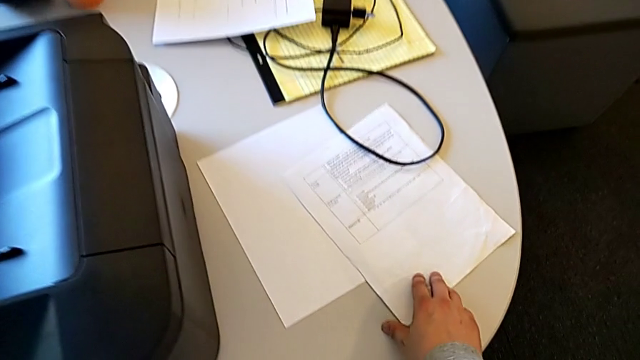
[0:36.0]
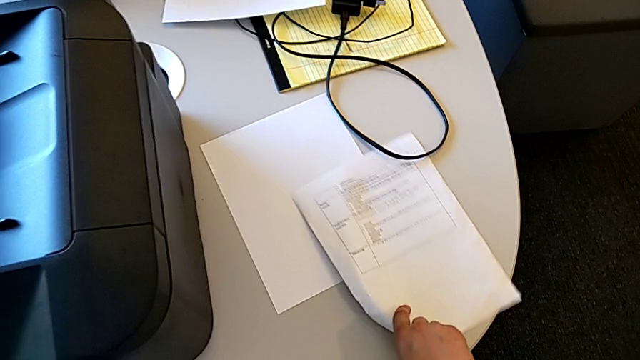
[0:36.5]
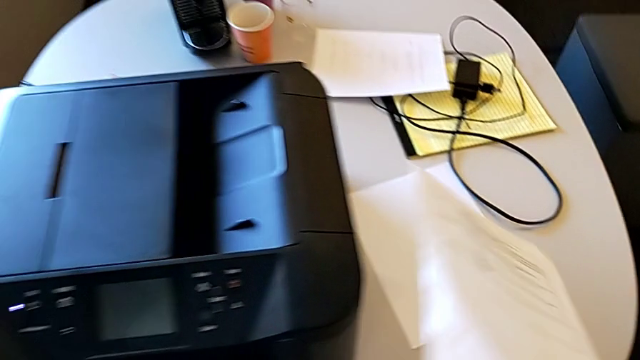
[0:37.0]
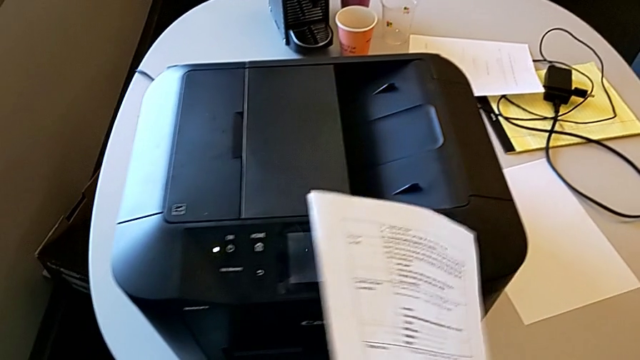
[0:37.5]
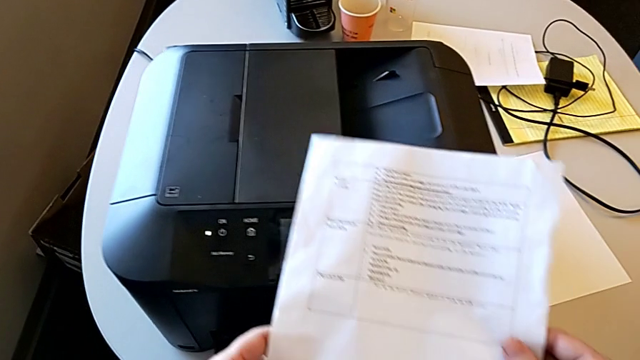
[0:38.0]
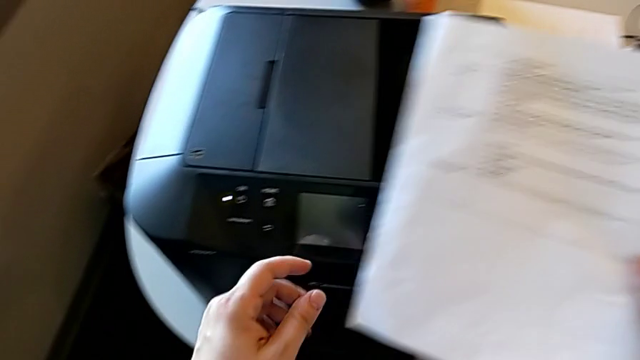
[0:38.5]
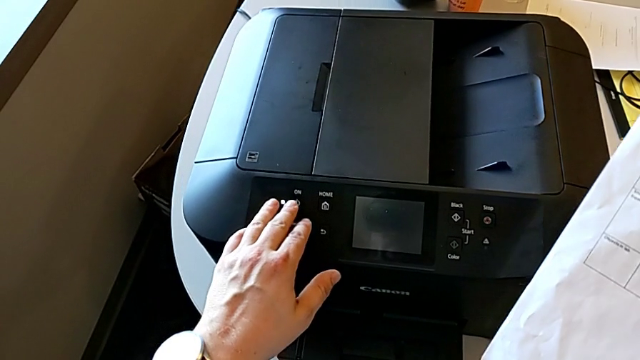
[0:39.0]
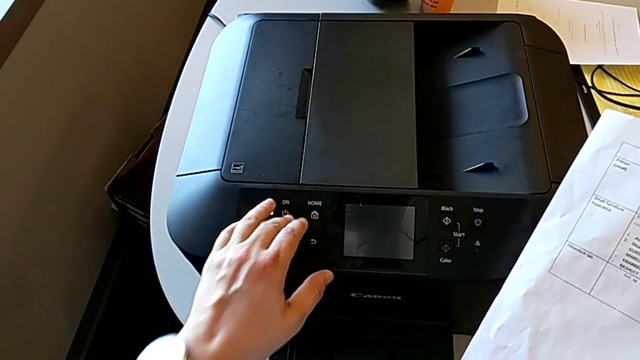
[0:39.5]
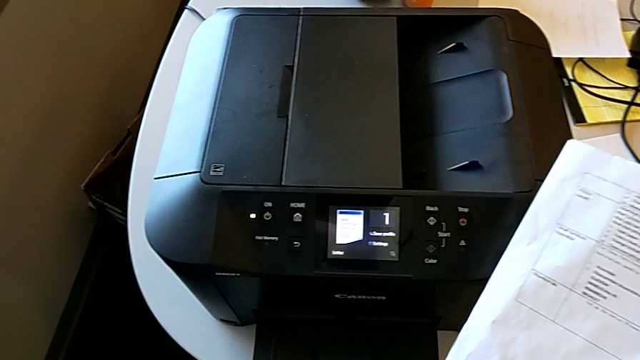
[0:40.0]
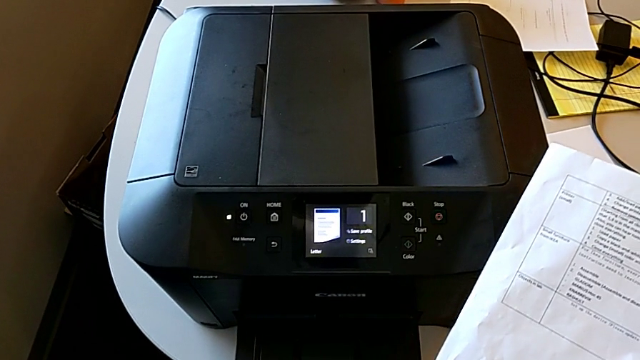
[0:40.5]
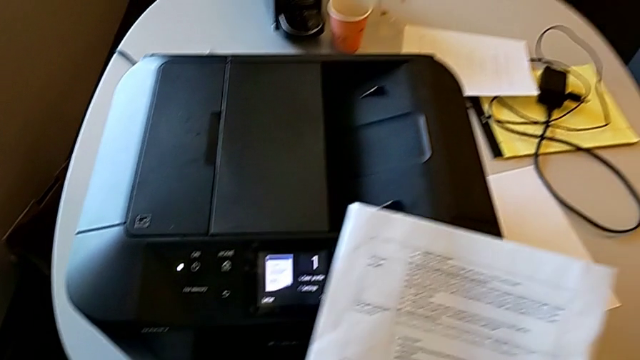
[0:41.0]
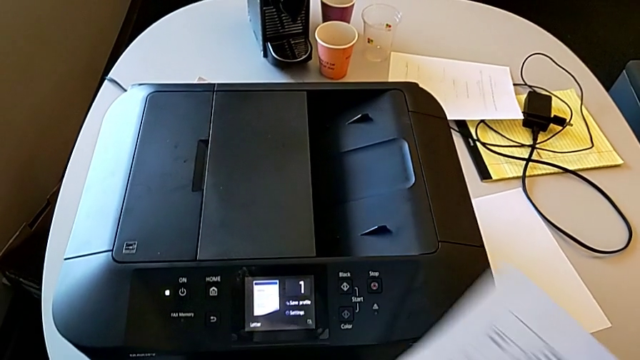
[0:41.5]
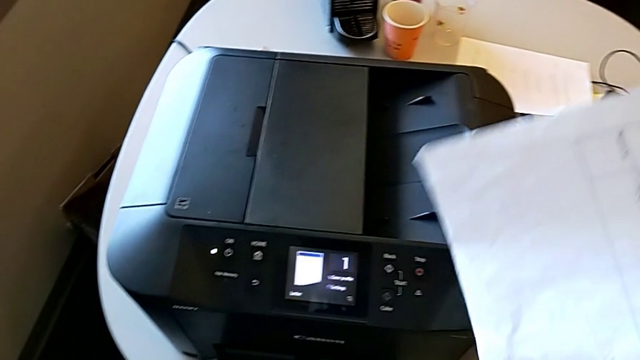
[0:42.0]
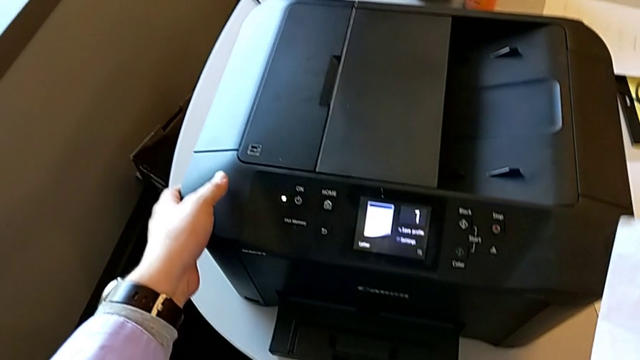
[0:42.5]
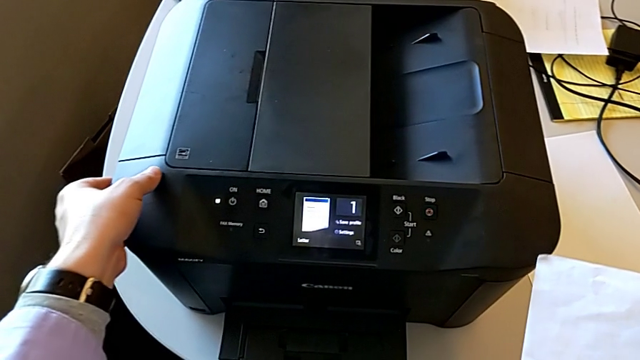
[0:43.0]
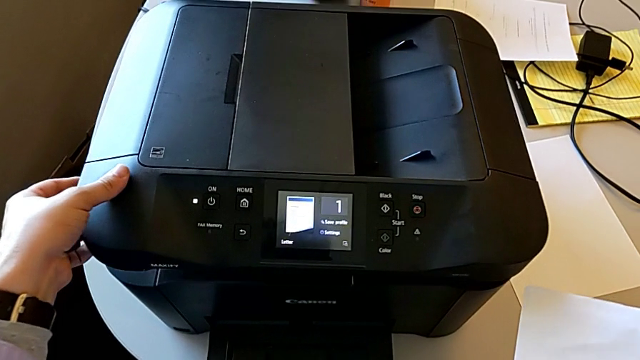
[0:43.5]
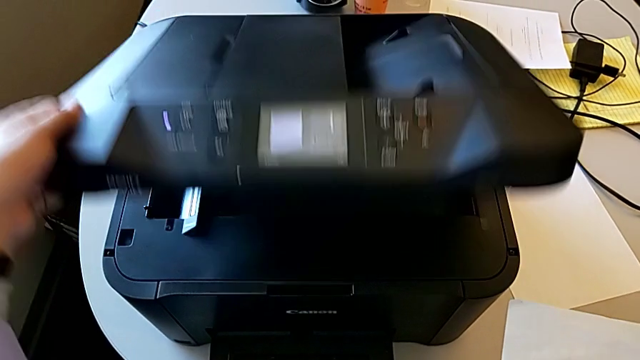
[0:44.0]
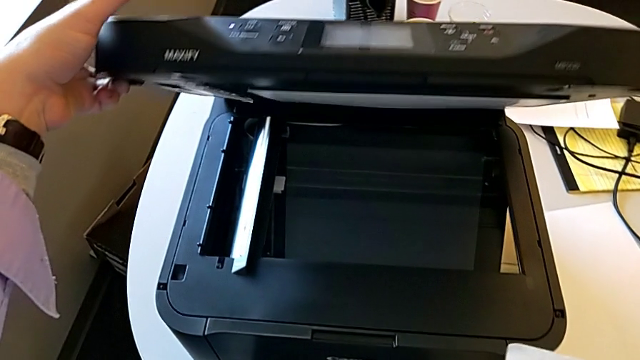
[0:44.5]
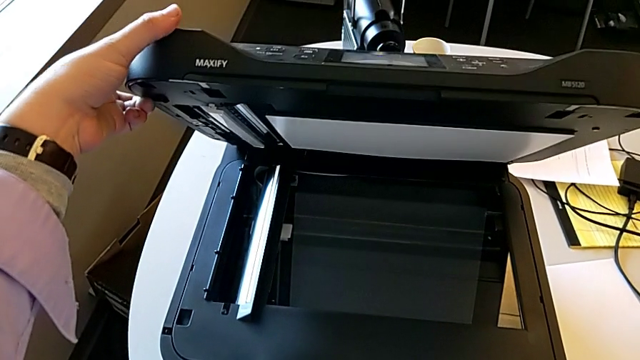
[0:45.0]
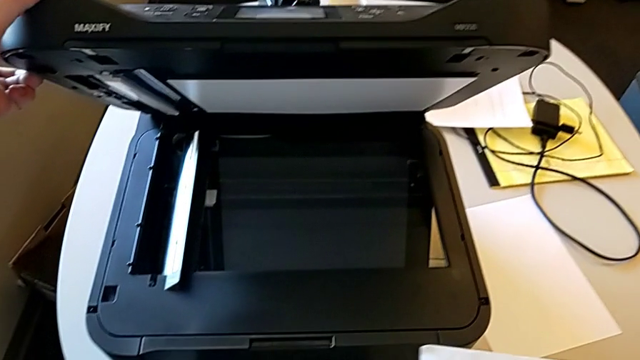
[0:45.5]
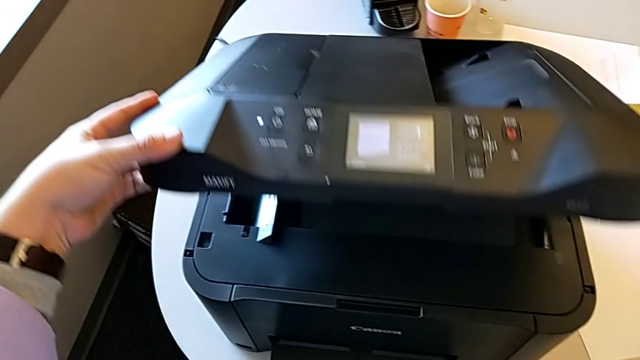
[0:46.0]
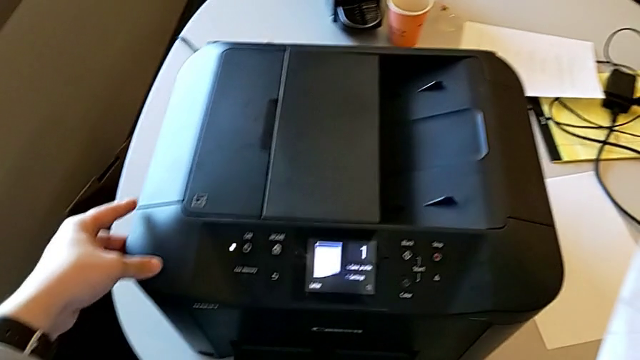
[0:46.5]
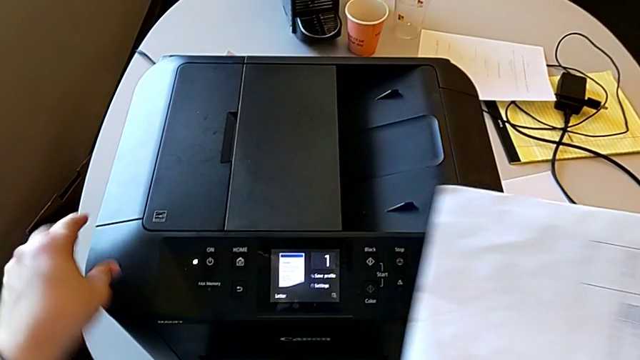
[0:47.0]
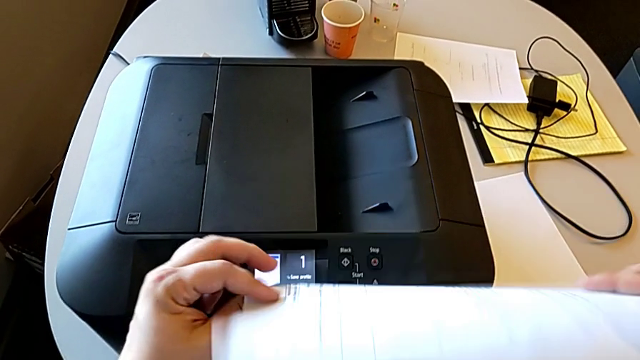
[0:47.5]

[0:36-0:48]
The camera wearer is copying. They press the left button, rotate the paper stack, wrongly open the copy gate, close it and flip the paper stack.

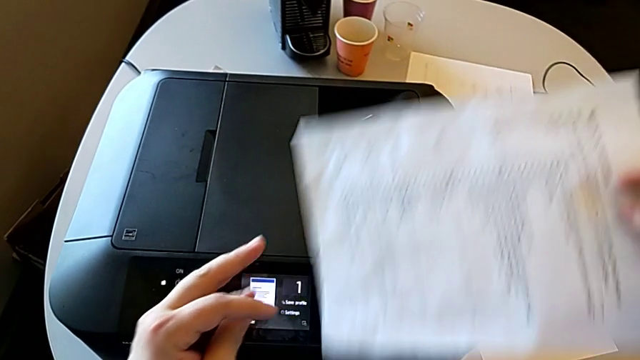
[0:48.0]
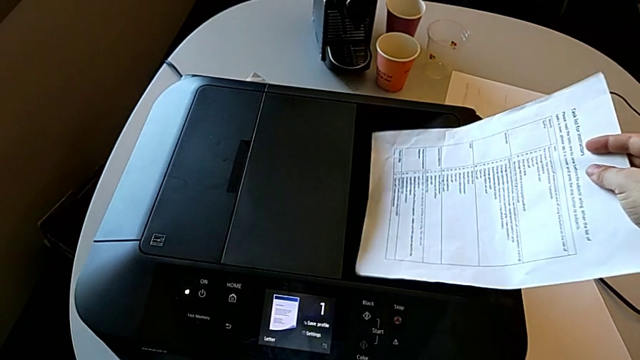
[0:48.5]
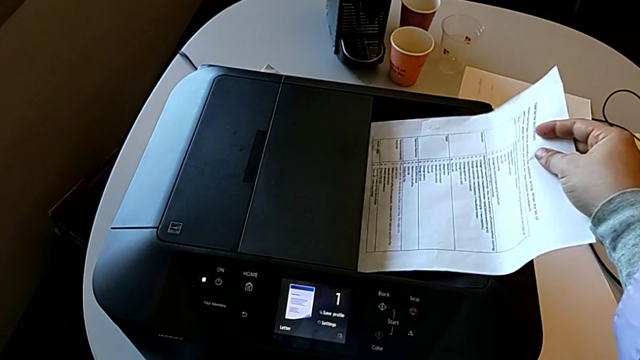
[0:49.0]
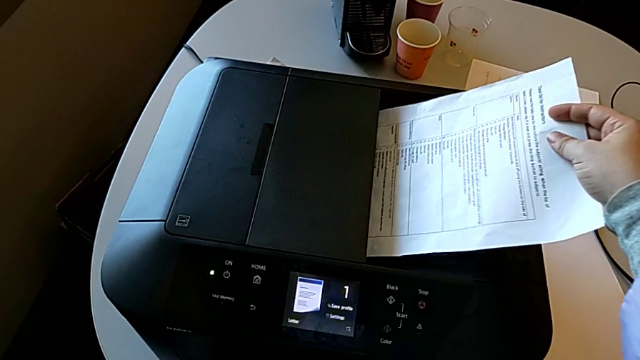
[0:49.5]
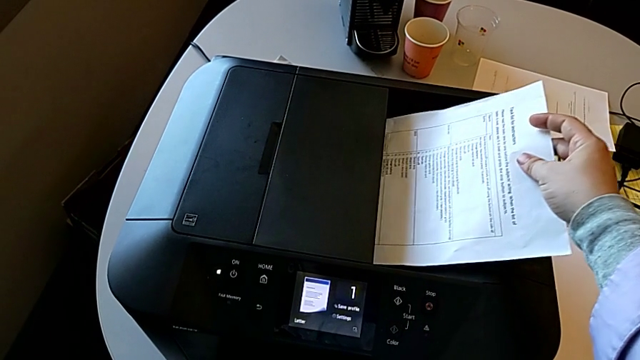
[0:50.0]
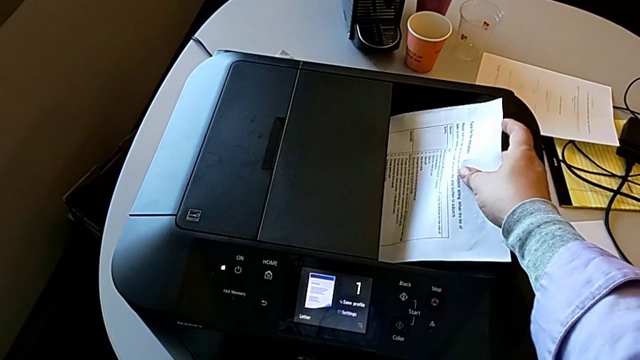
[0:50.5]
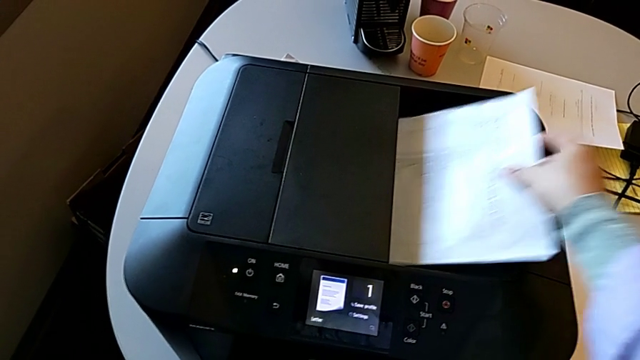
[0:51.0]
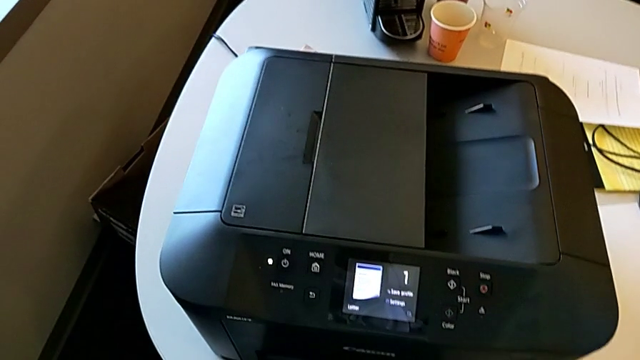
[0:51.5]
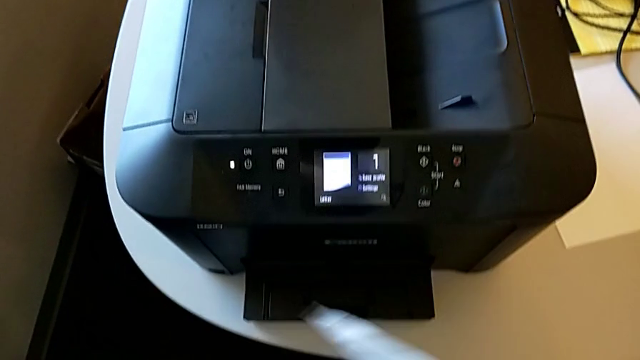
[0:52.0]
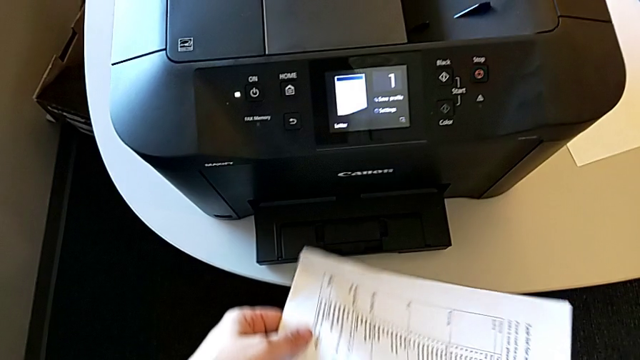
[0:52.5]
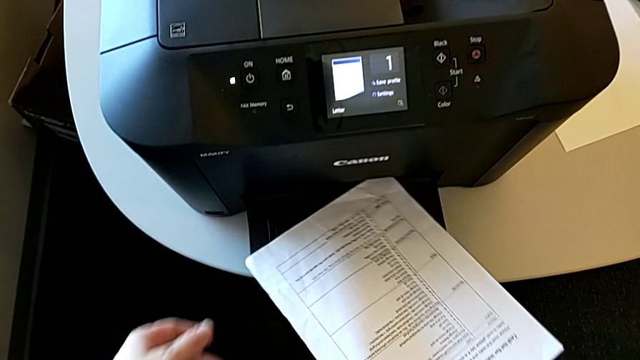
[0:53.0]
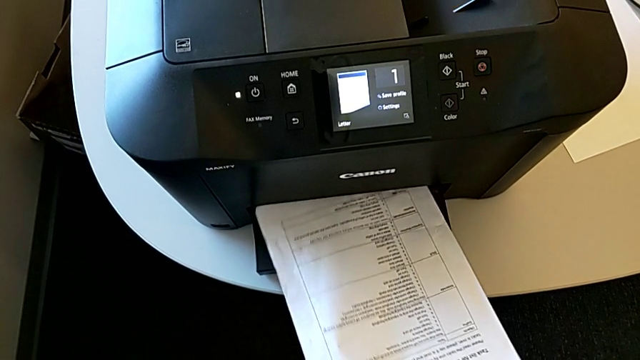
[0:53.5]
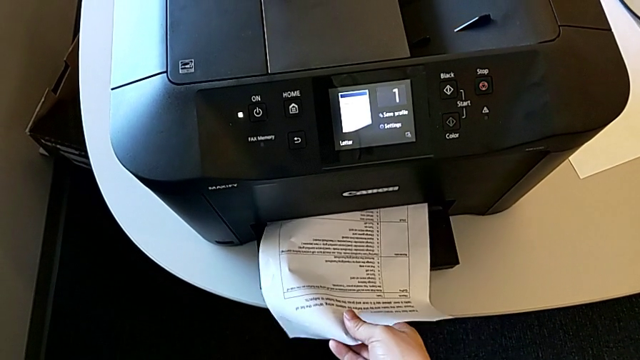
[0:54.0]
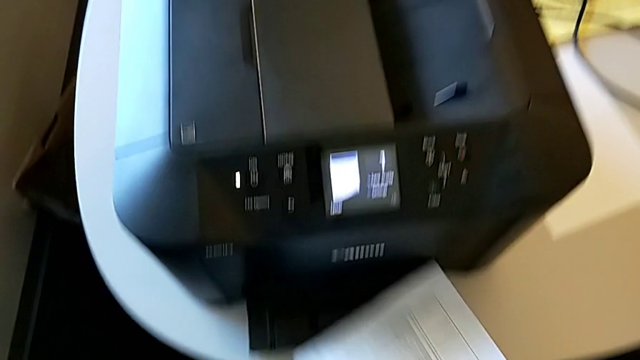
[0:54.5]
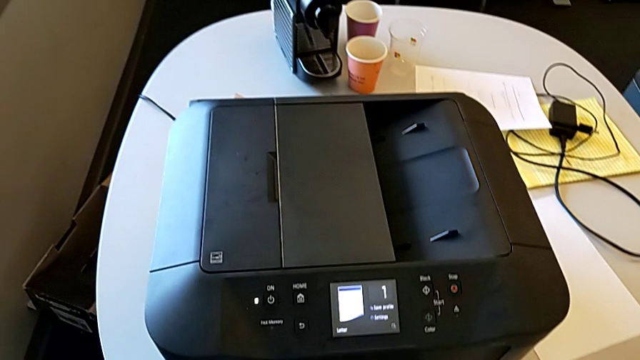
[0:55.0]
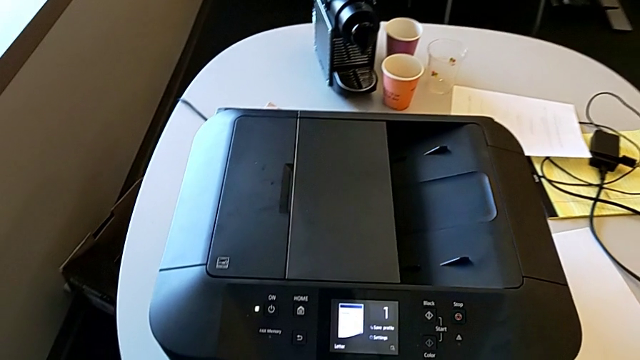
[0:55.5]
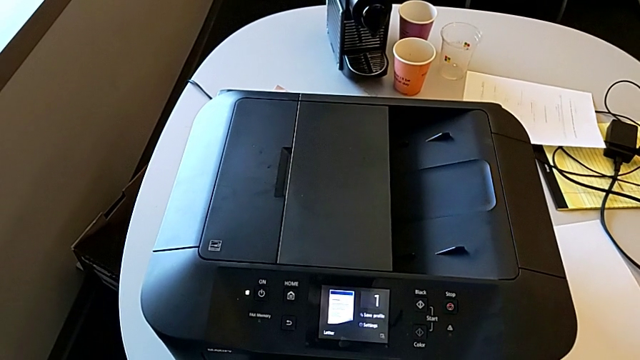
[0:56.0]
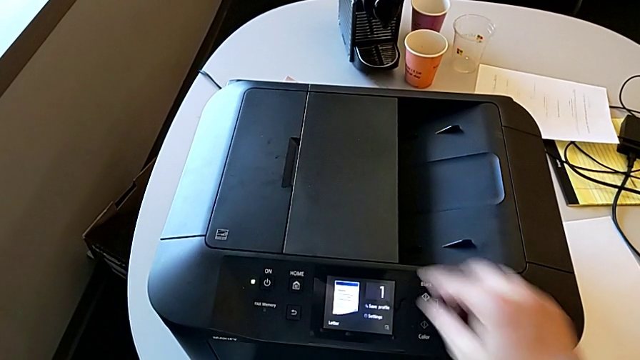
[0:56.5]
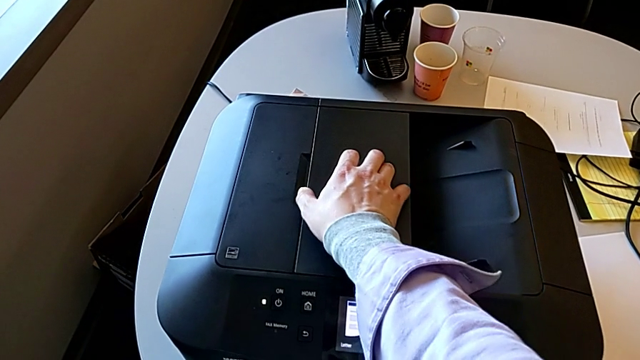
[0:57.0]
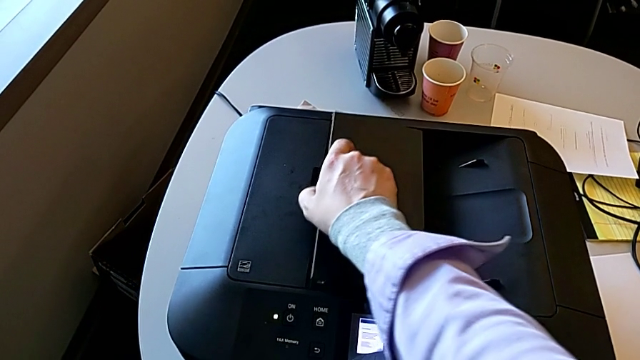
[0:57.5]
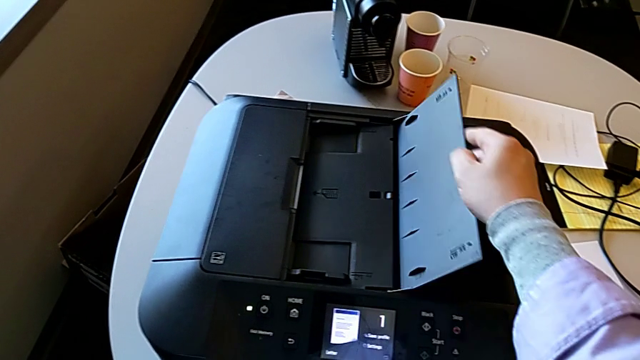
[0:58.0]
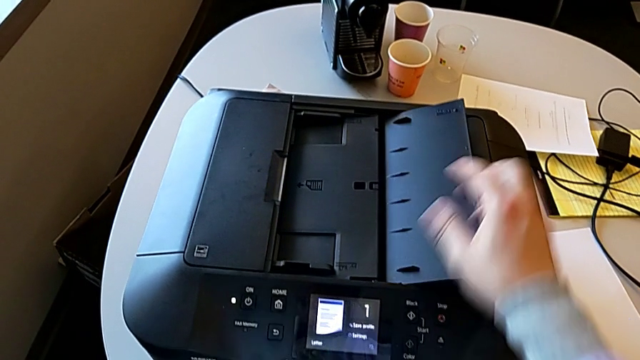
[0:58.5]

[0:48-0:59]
The camera wearer is copying. They wrongly place the paper stack in the wrong copy gate, withdraw it, wrongly place it in the wrong tray and open the copy gate.
